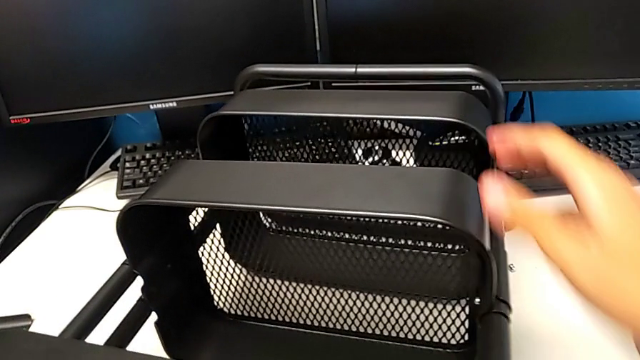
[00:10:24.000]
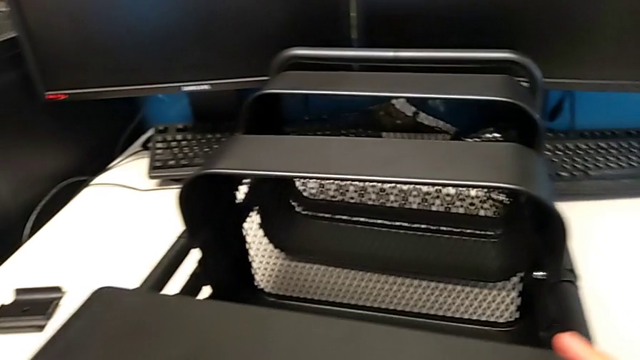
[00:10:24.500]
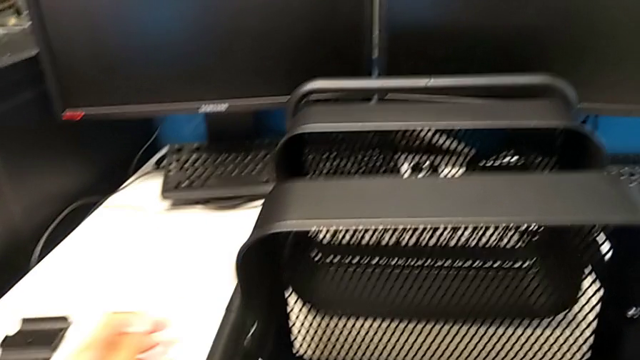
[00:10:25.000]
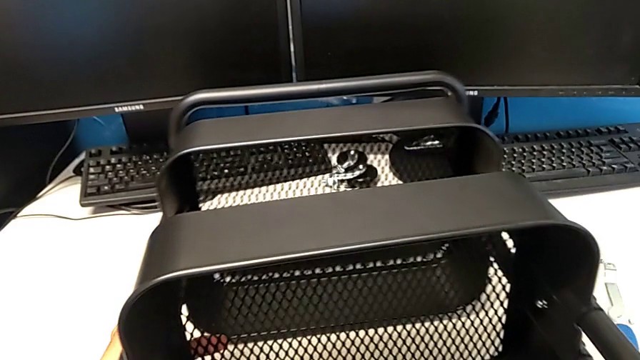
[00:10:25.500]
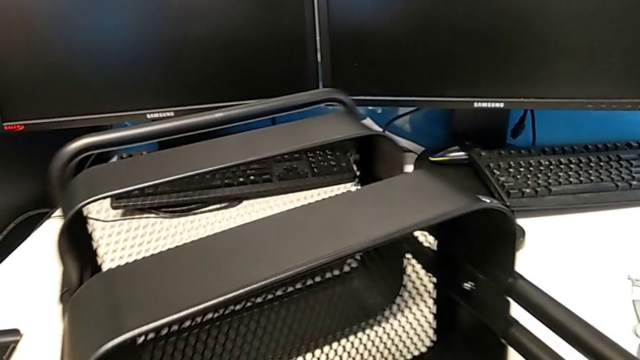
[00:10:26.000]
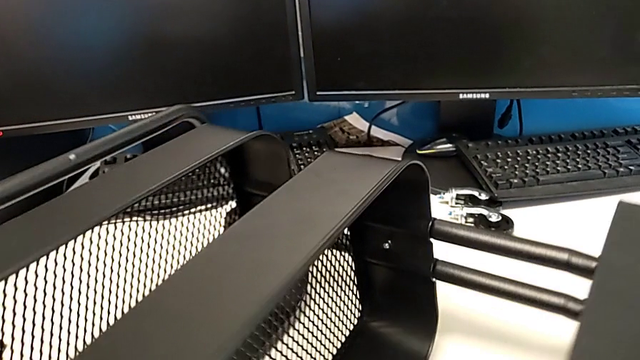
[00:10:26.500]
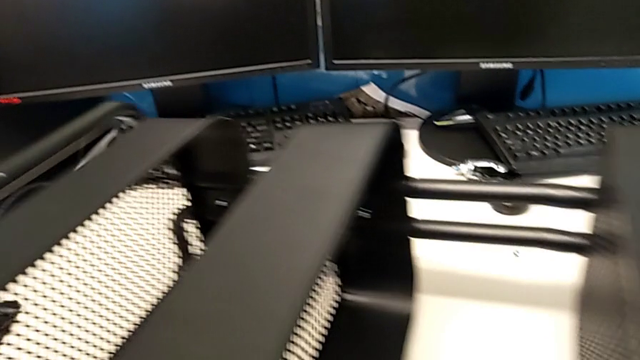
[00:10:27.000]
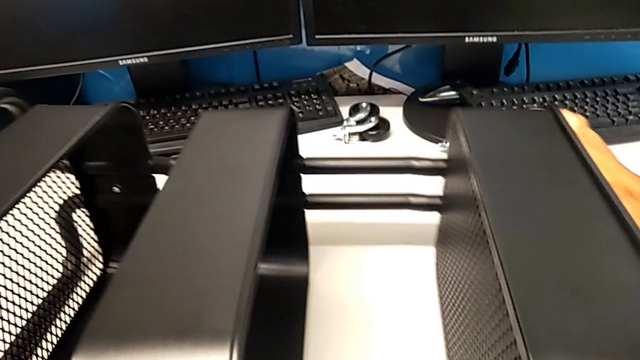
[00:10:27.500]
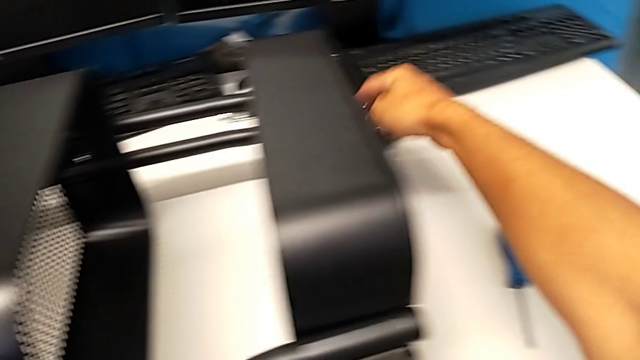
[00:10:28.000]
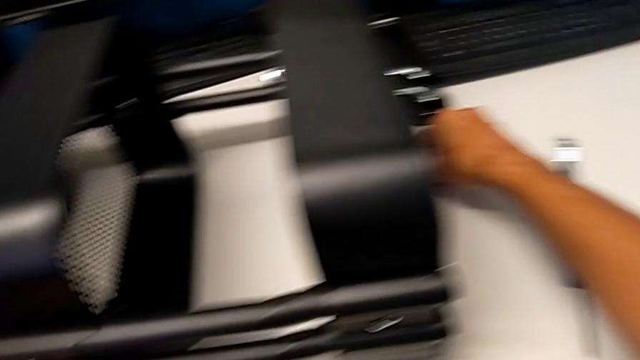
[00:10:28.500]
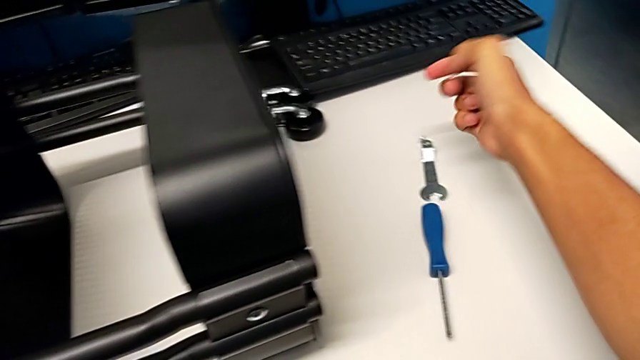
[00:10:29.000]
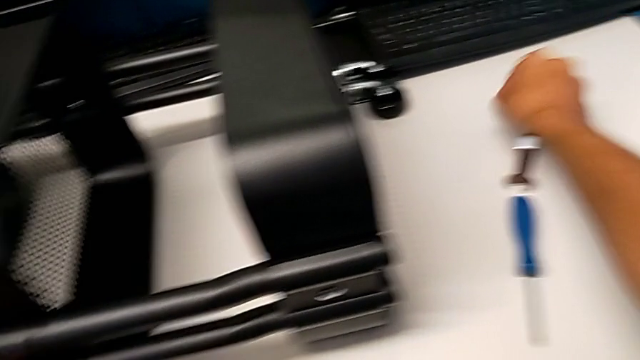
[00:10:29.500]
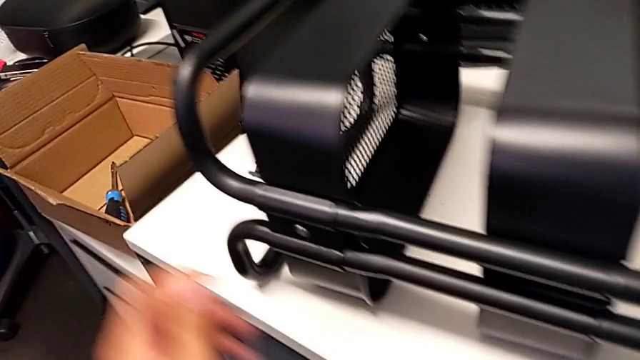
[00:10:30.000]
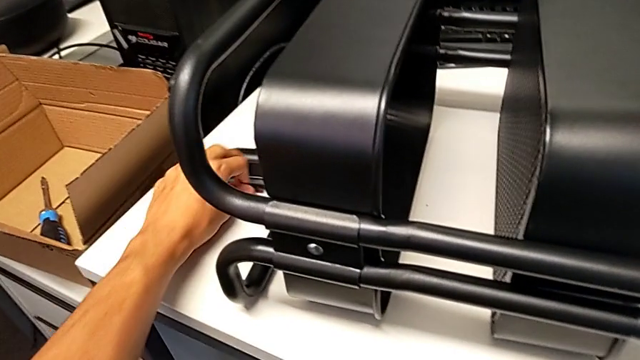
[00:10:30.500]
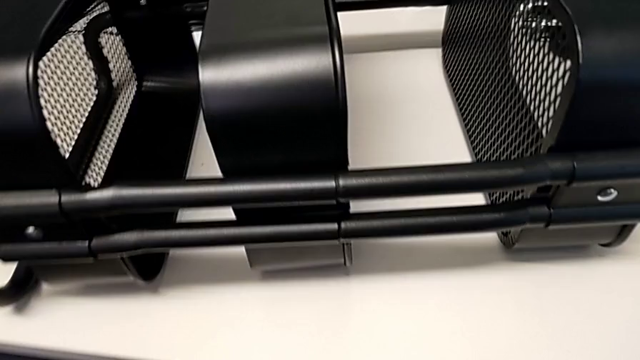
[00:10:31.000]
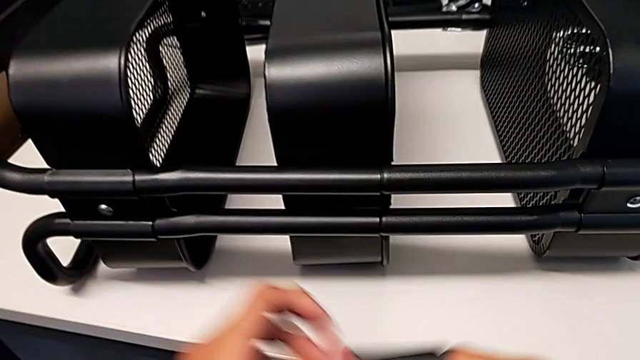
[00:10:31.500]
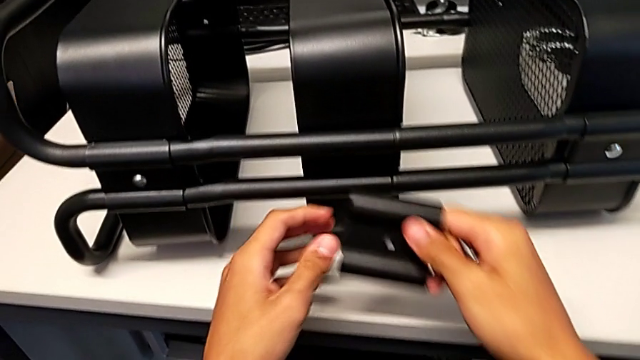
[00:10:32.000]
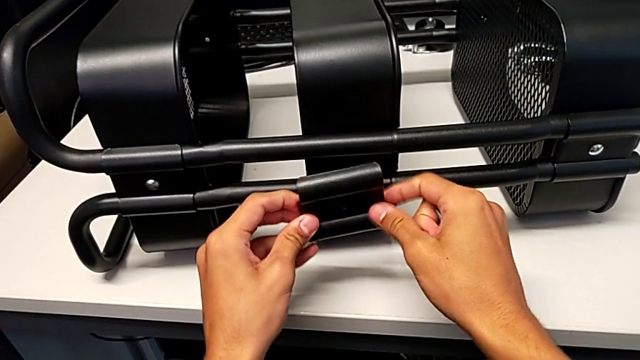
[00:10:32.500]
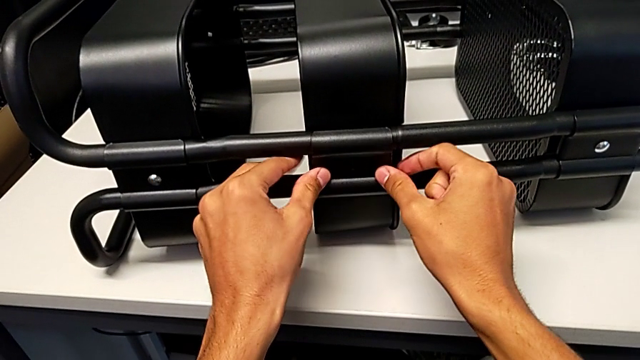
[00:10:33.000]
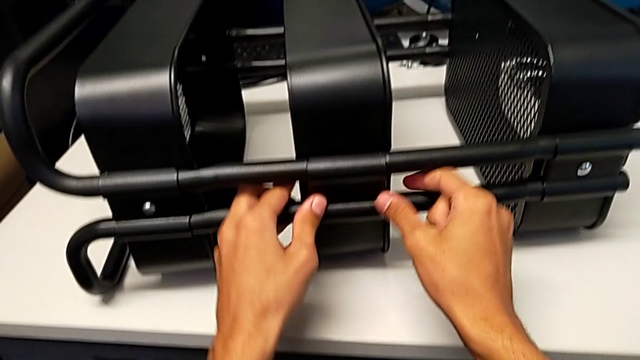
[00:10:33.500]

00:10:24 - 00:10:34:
The camera wearer is screwing the middle tray onto the base of the shelf. They keep rotating the utility cart, grab the hexagon cap nut, grab the bolt, grab the bracket and assemble it.

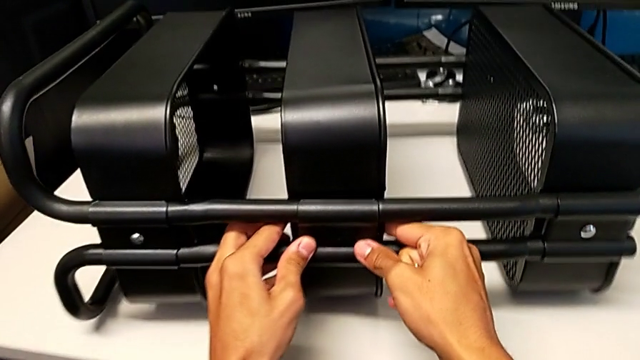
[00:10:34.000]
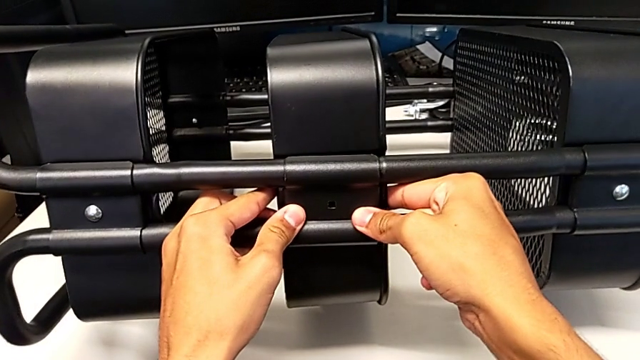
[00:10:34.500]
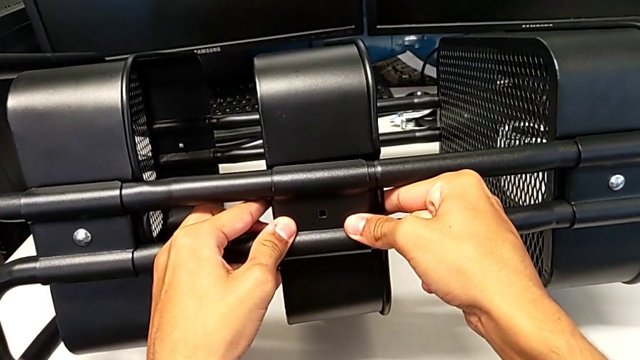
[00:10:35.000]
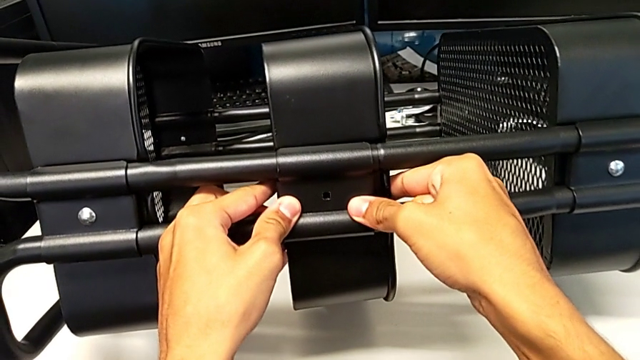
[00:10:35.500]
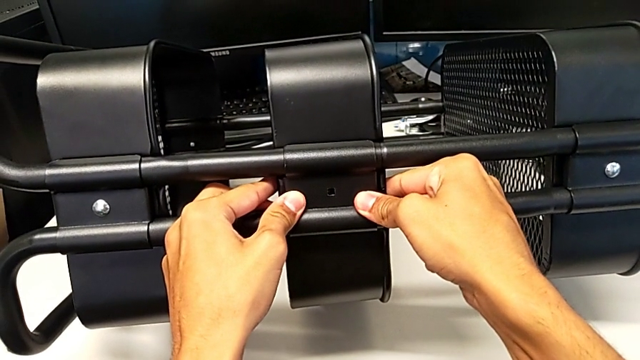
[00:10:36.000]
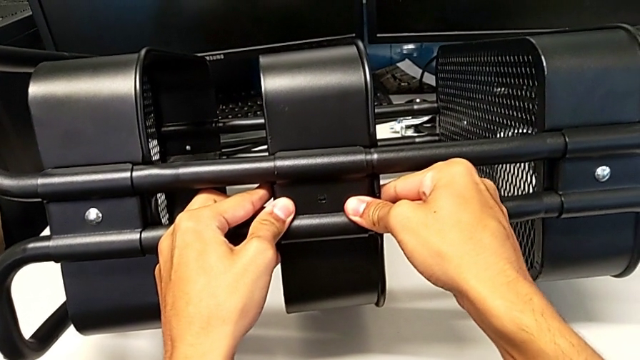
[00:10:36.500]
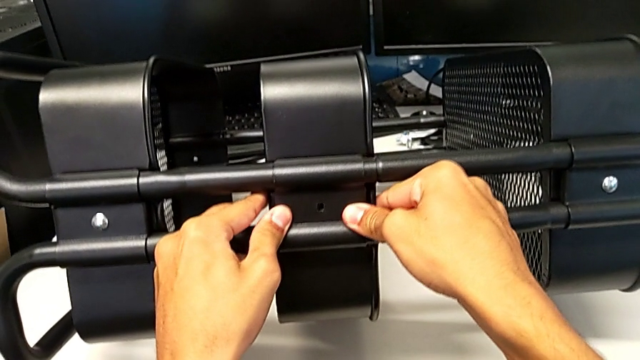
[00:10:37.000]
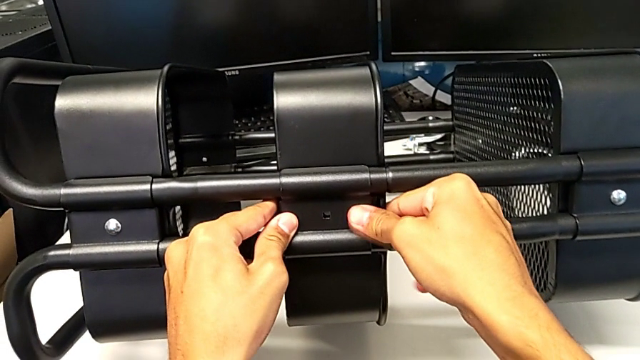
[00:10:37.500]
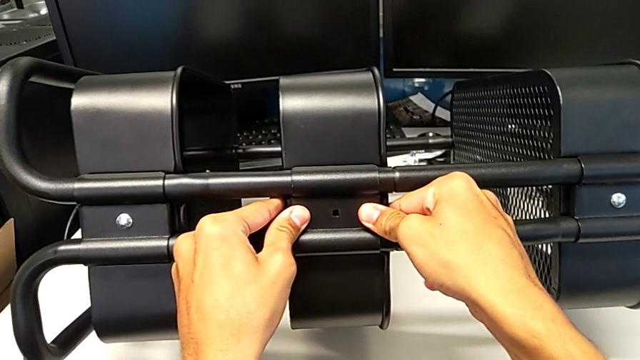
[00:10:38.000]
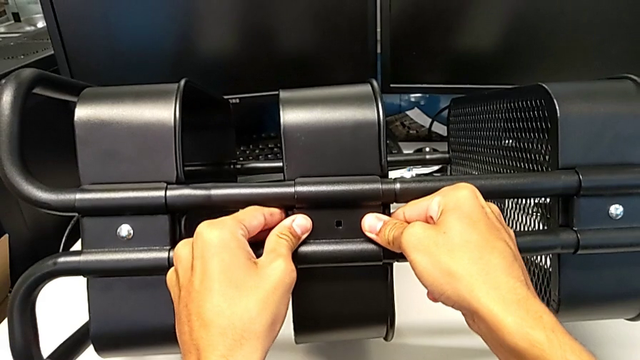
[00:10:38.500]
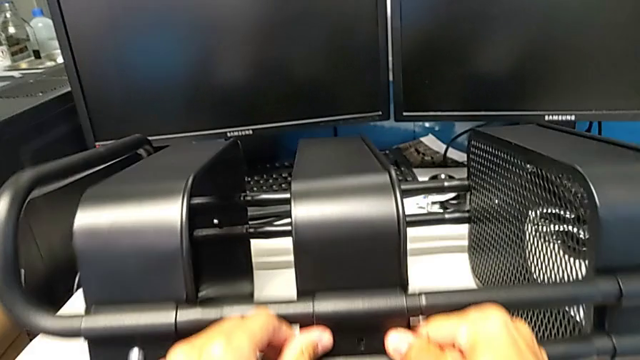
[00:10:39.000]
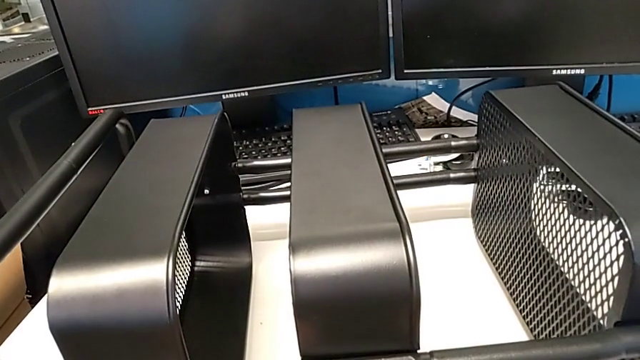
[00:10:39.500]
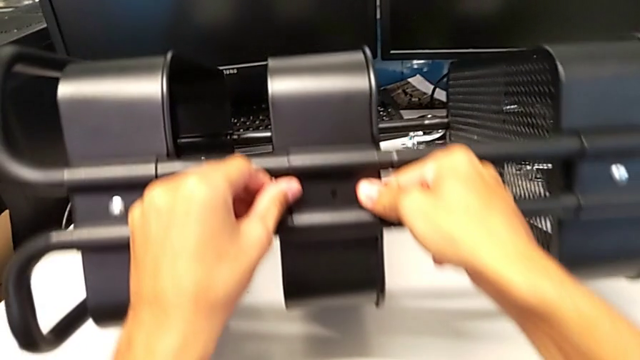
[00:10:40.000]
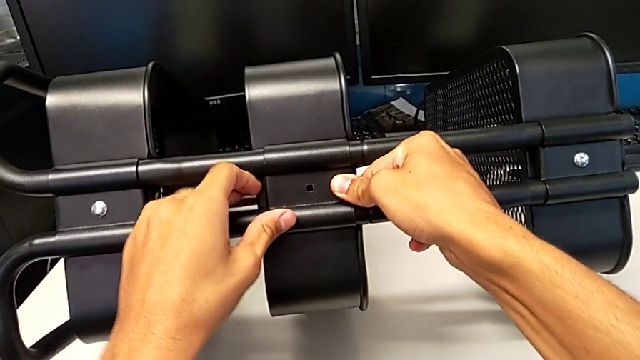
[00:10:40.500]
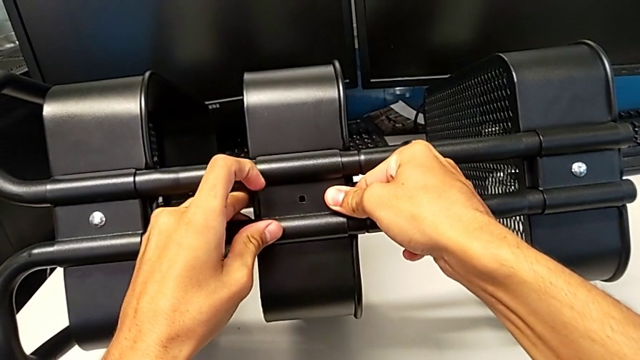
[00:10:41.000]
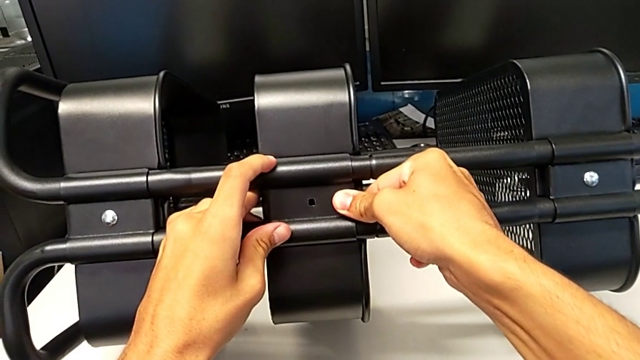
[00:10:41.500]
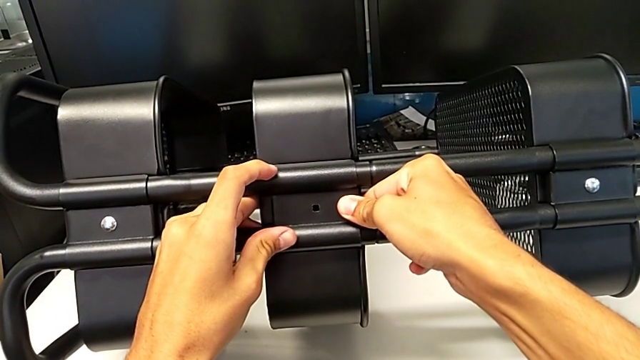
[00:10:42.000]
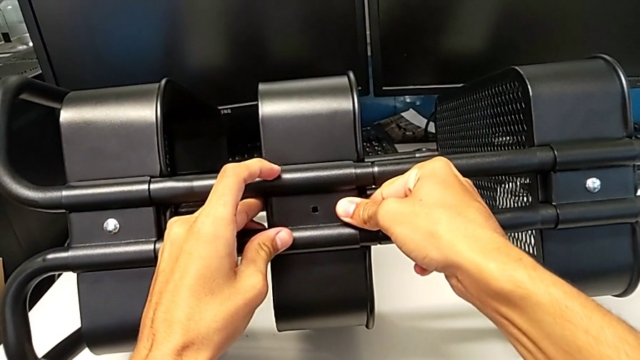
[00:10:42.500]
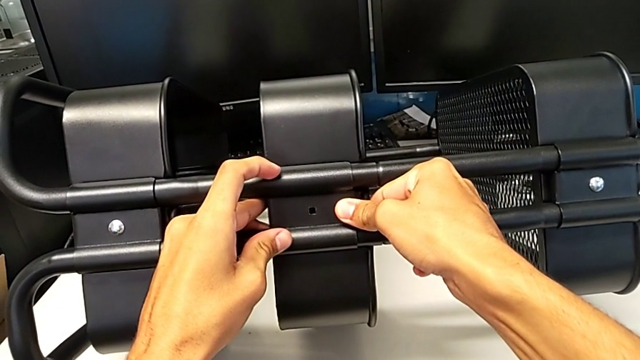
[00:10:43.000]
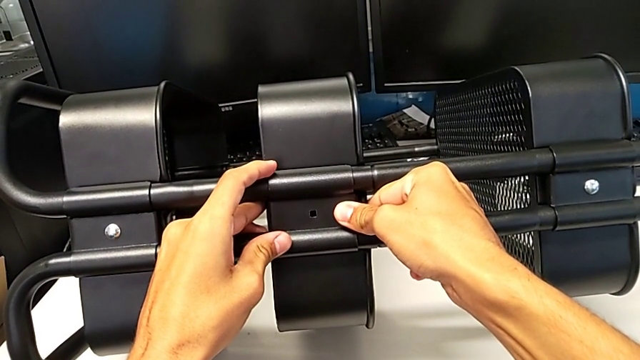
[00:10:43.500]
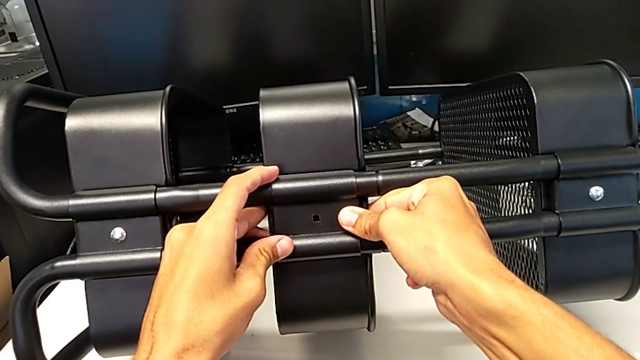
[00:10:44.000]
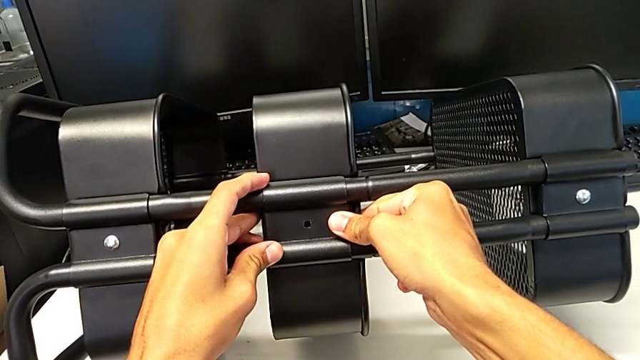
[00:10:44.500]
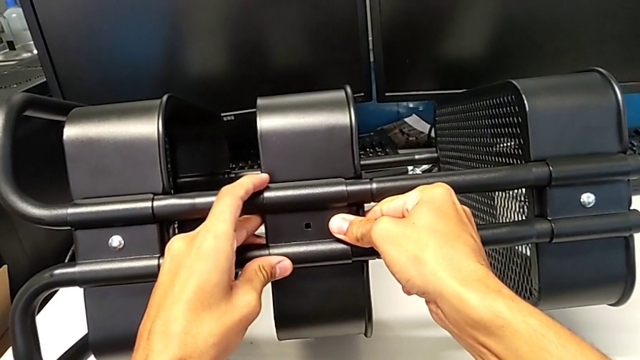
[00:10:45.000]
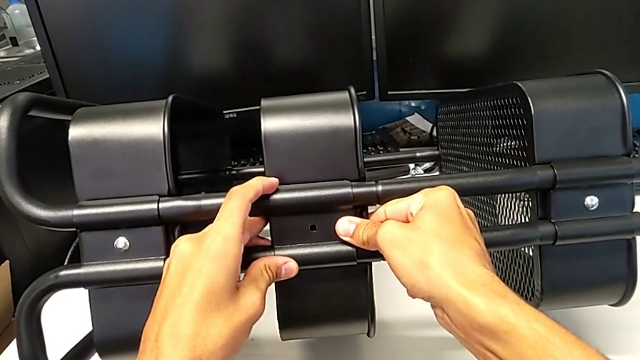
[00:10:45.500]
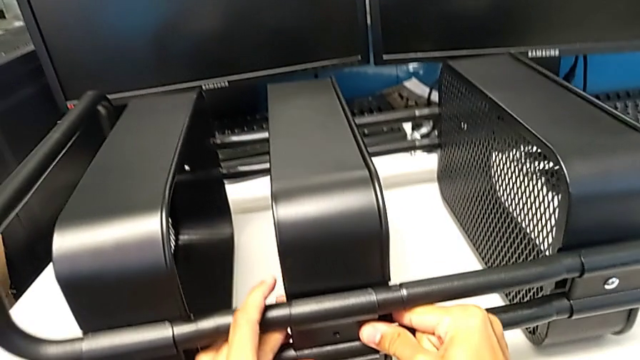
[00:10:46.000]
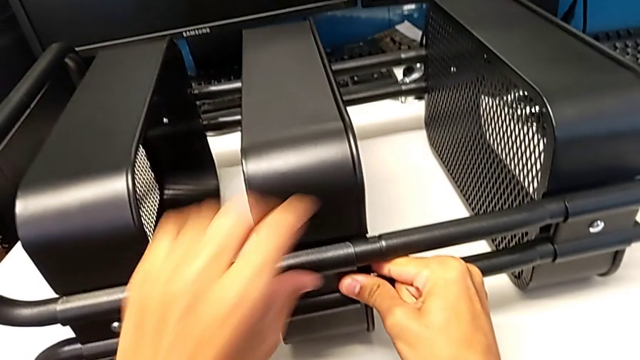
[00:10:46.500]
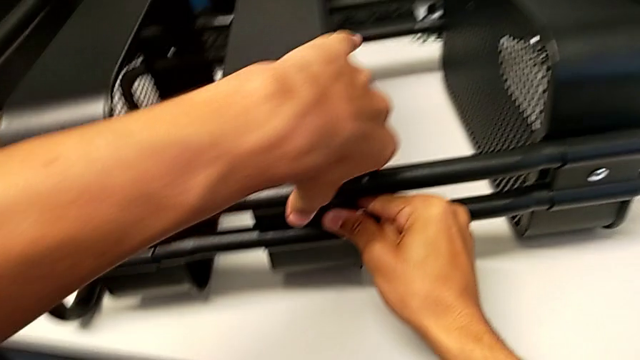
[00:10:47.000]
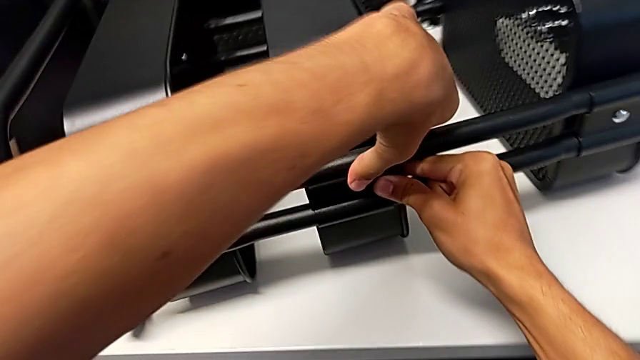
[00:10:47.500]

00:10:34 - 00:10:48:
The camera wearer is screwing the middle tray onto the base of the shelf. They begin to align the bracket.
